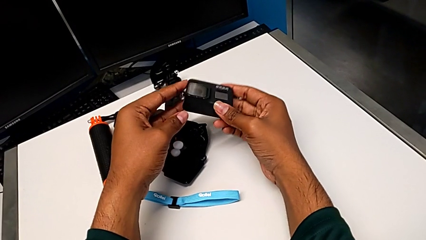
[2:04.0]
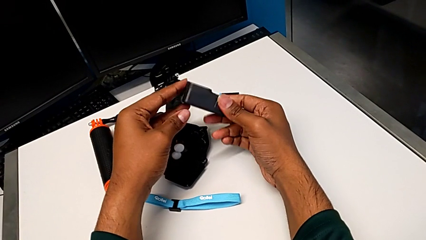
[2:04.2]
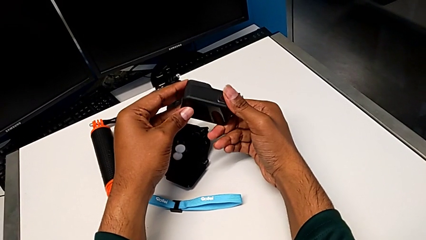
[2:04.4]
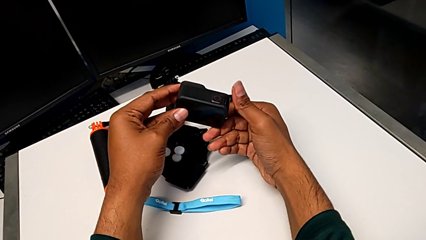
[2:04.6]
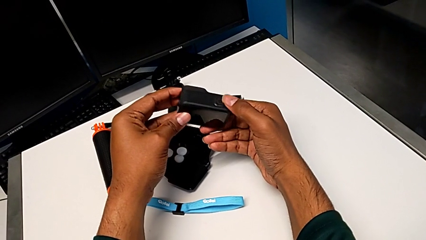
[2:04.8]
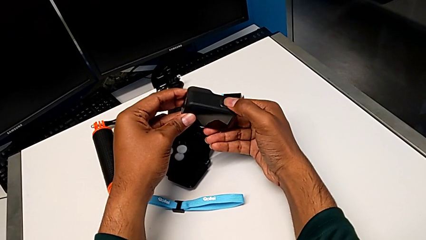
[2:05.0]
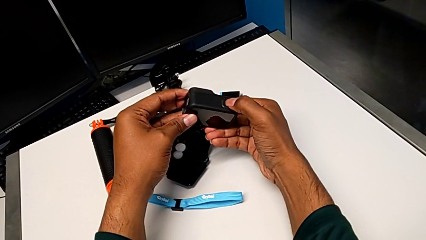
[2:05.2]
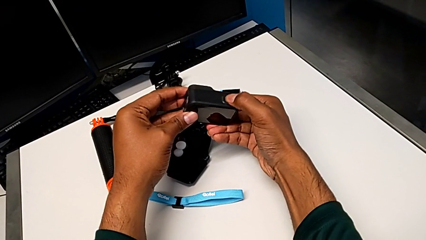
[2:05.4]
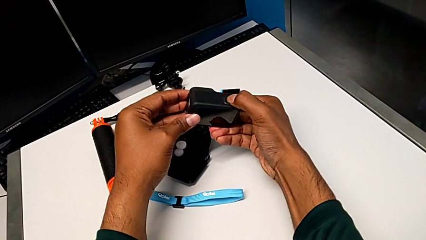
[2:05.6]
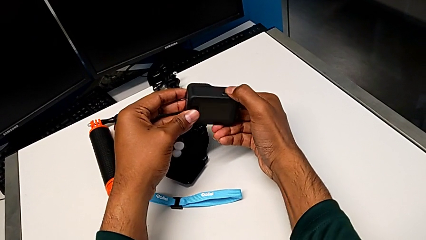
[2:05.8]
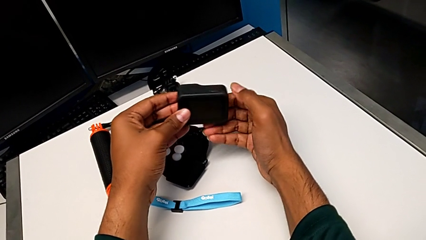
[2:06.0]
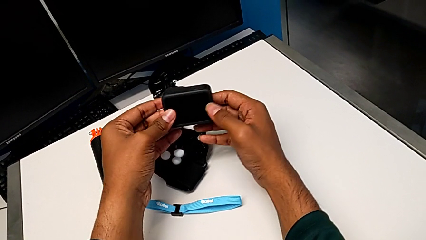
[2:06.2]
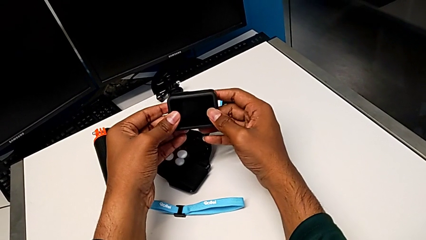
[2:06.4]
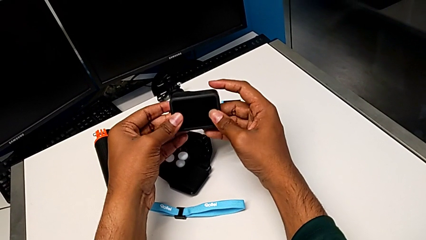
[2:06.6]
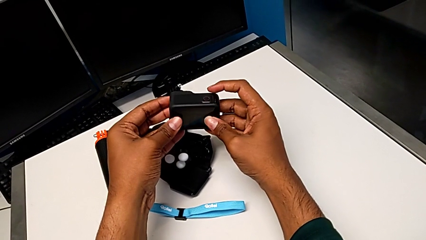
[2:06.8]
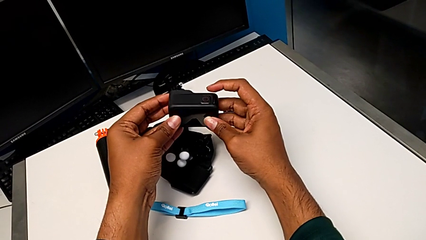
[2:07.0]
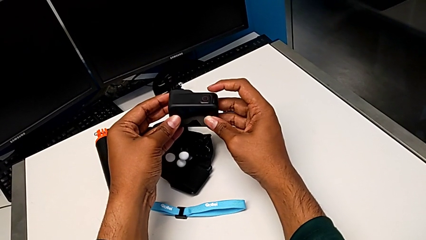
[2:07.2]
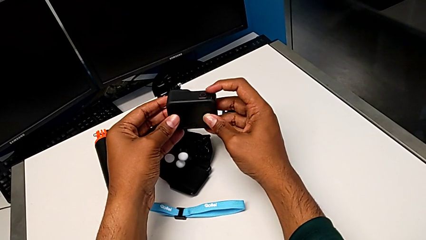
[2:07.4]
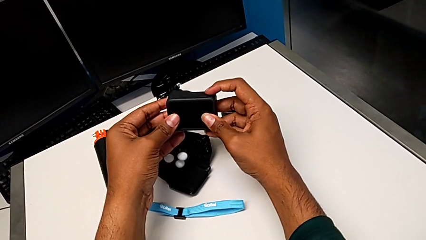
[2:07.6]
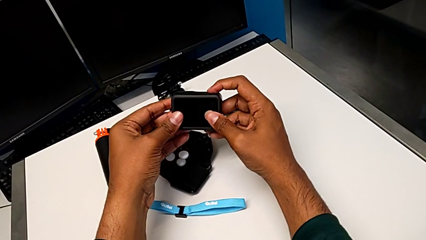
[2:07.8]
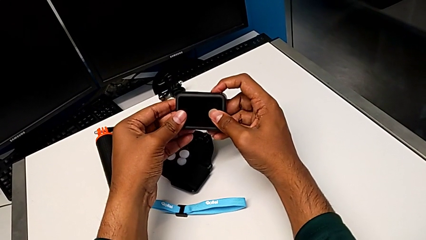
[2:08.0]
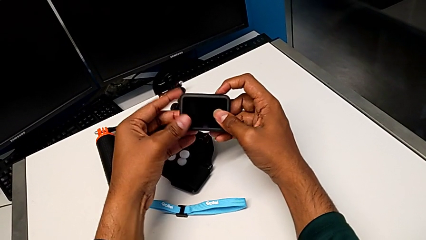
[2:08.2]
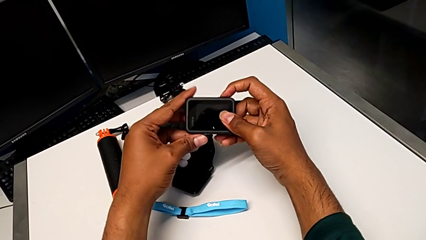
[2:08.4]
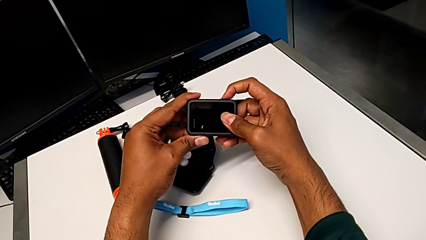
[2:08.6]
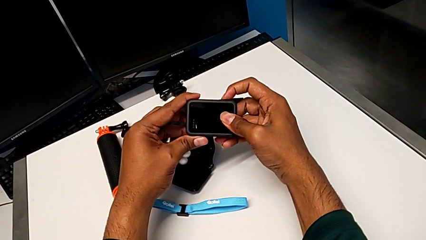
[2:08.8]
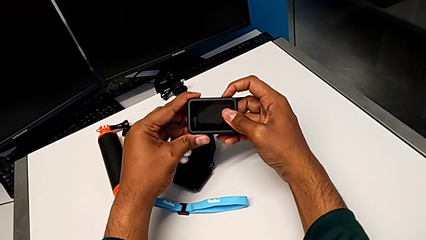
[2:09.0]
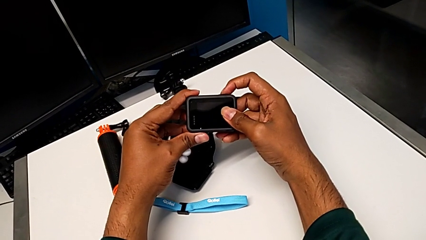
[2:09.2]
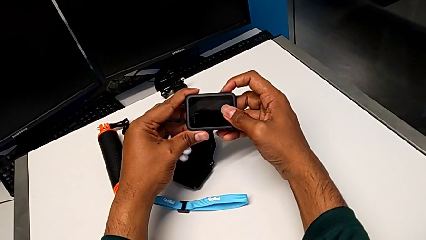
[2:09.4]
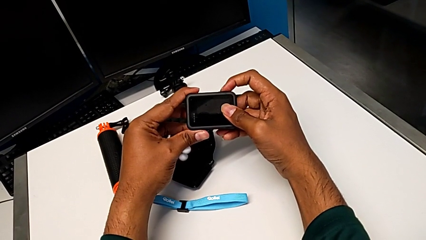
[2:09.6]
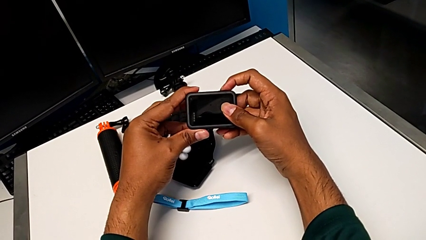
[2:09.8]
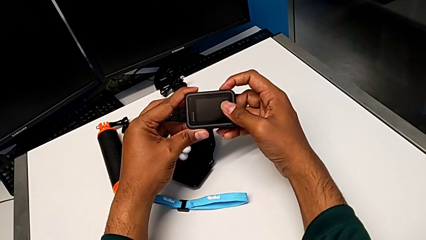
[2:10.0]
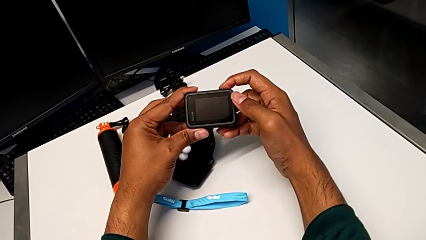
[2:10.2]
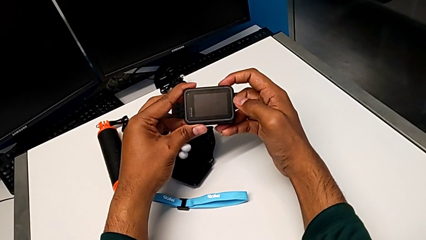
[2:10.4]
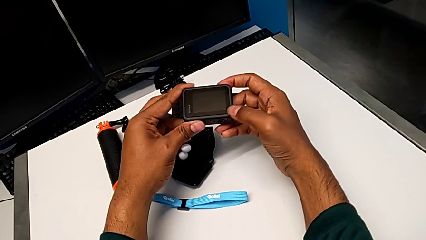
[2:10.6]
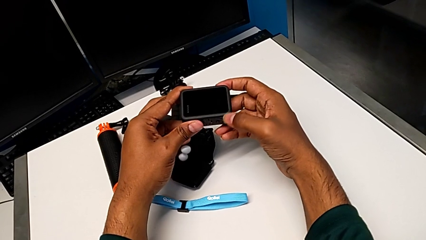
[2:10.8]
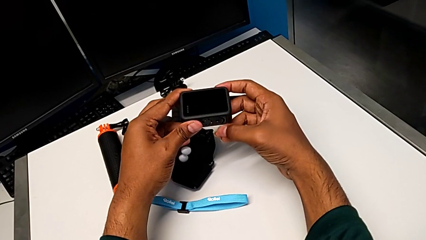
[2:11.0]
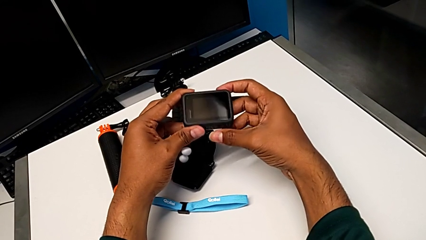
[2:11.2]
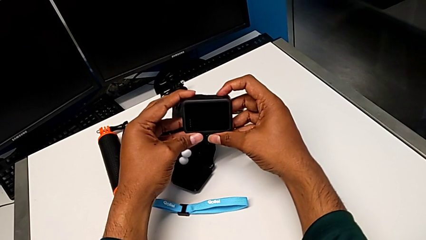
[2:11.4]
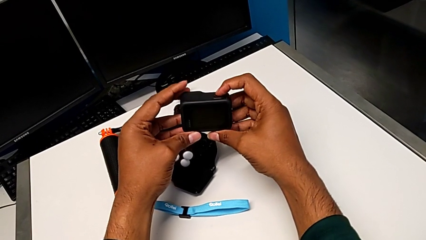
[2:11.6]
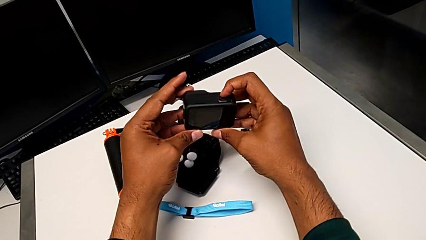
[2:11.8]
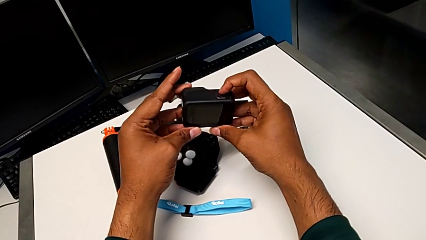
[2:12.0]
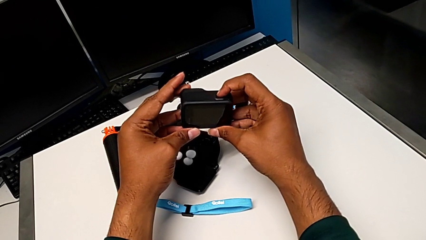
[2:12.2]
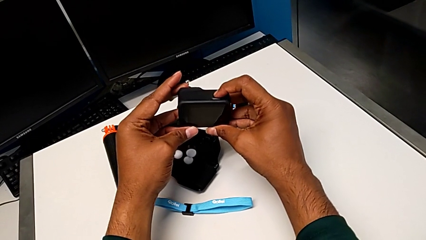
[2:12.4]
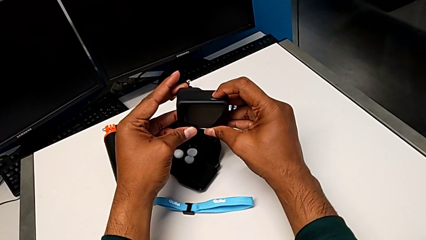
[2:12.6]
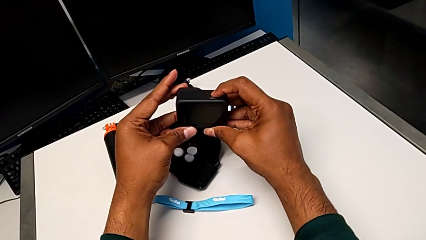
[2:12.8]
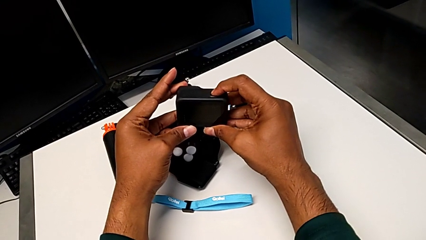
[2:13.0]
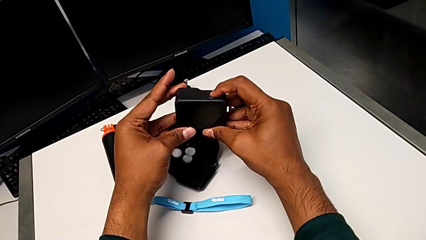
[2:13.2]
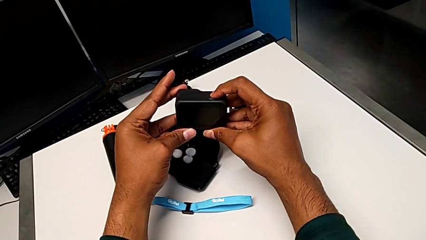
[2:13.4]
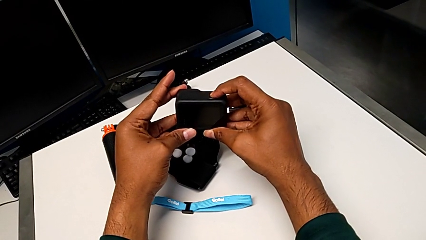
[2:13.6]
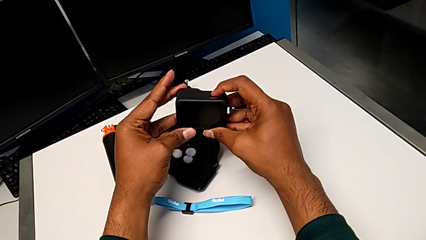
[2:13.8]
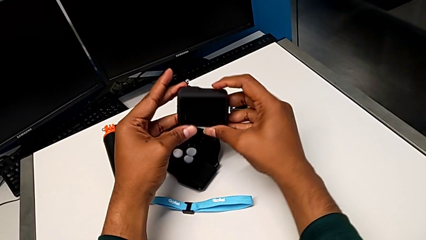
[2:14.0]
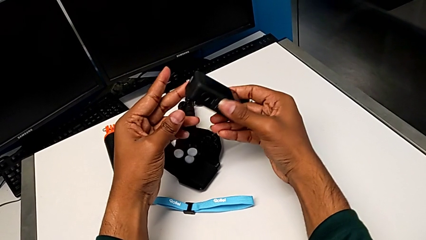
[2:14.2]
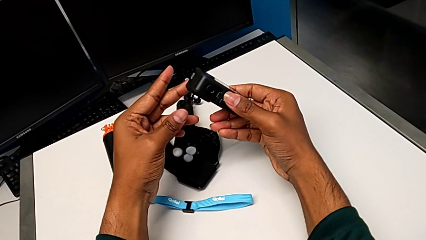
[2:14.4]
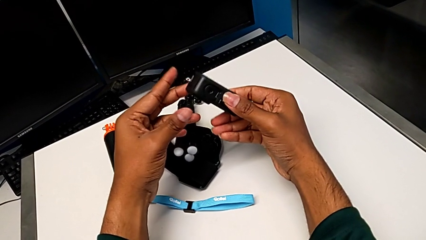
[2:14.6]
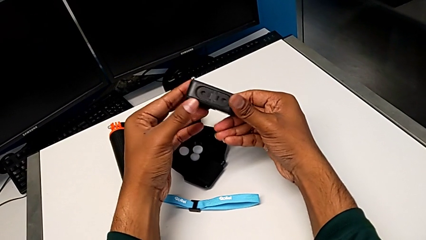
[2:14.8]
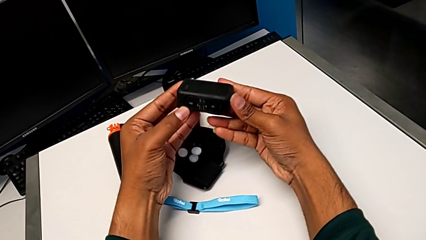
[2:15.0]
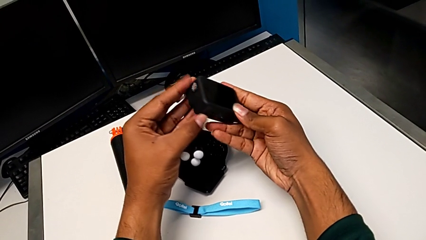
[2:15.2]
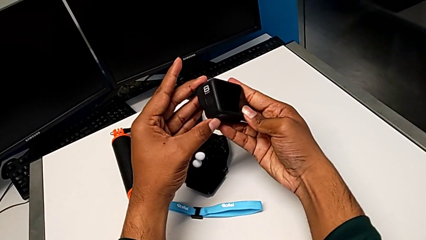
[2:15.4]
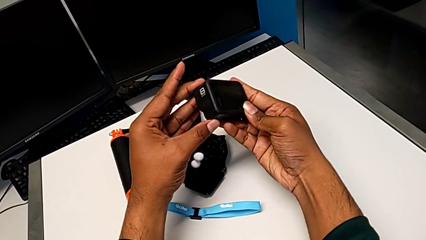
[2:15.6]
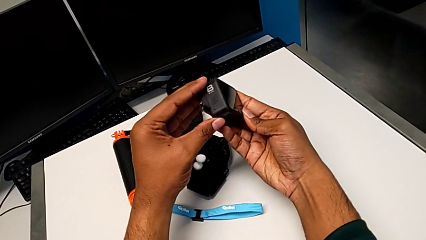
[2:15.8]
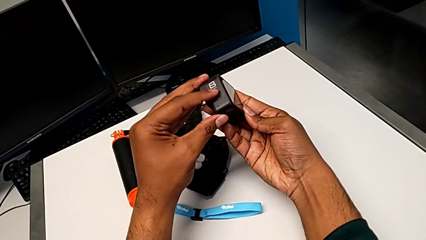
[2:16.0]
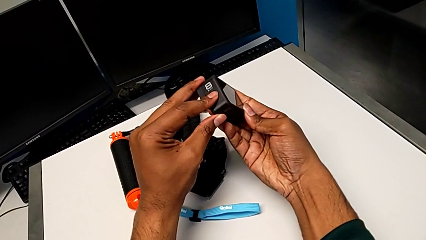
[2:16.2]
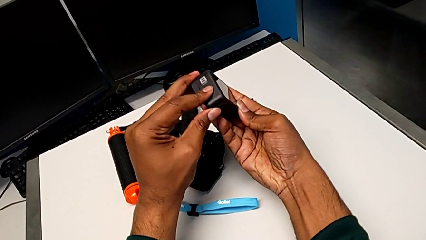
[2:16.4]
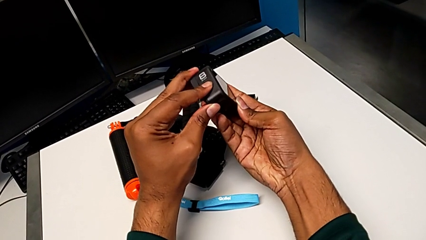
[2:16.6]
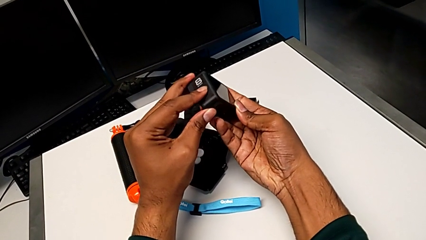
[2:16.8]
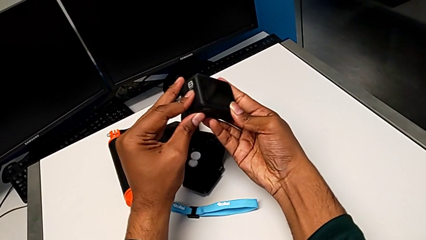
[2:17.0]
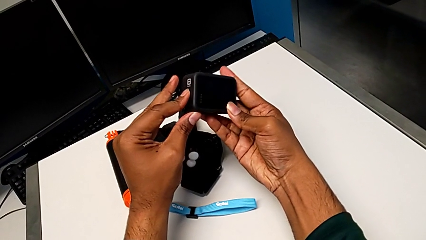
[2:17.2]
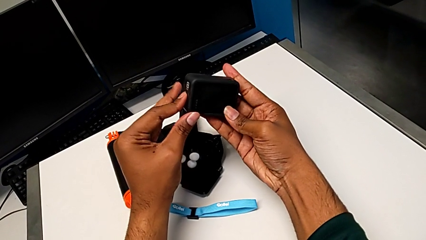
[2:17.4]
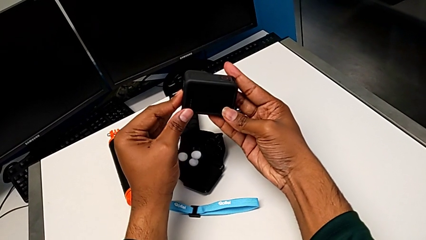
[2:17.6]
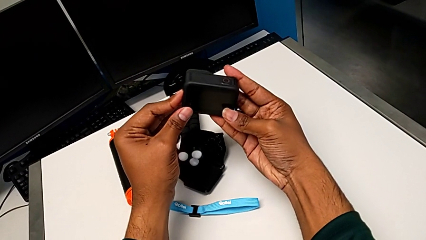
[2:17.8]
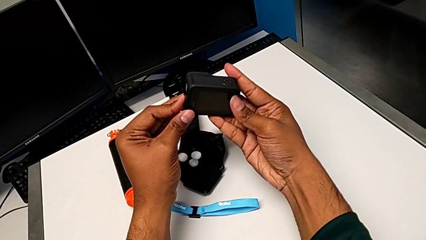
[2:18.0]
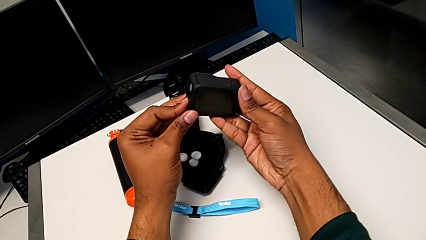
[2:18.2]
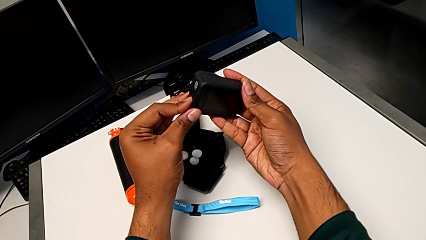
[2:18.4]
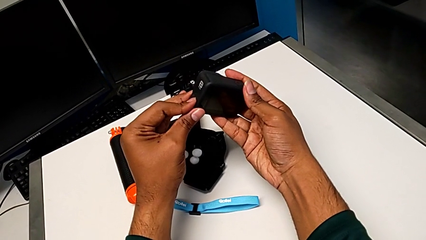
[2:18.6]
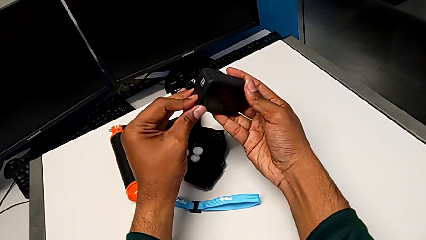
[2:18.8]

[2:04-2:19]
The camera wearer turns on their GoPro. They rotate the GoPro, press the button, hold the GoPro, press the button, hold the GoPro, press the button, rotate the GoPro and press the left button.
